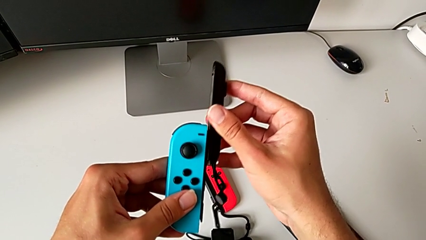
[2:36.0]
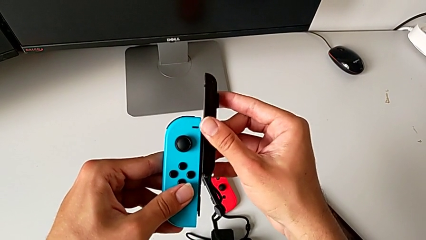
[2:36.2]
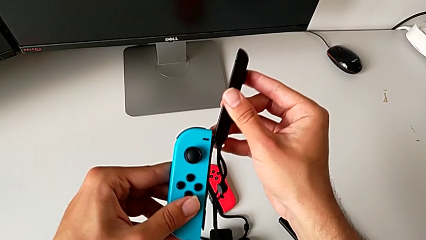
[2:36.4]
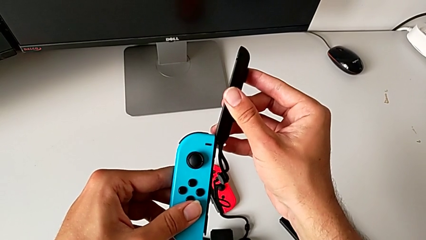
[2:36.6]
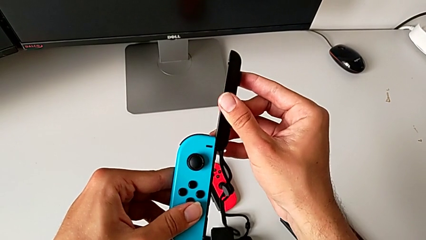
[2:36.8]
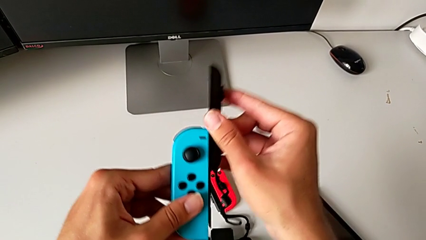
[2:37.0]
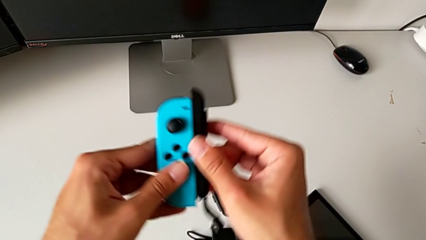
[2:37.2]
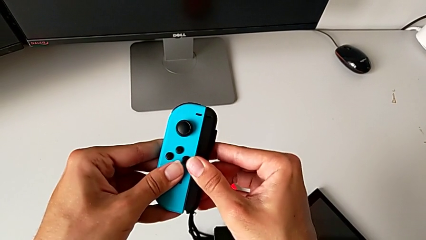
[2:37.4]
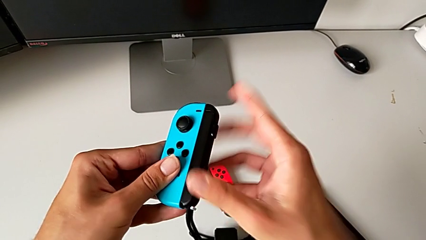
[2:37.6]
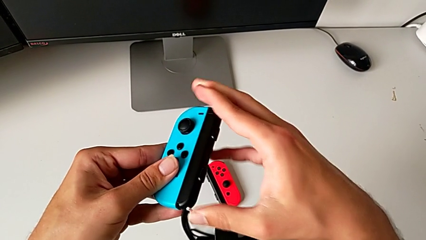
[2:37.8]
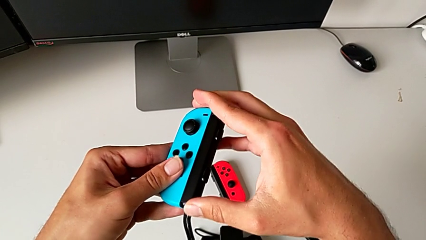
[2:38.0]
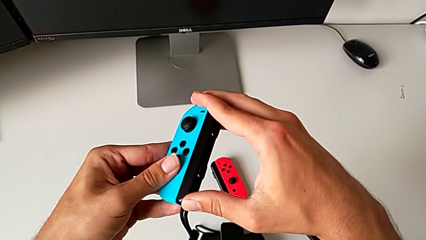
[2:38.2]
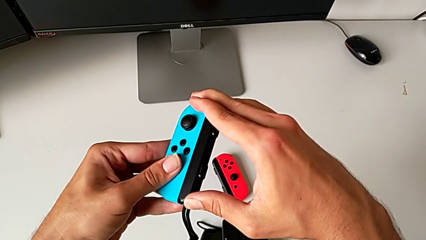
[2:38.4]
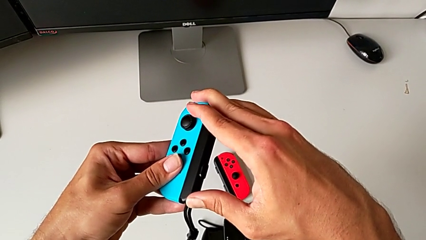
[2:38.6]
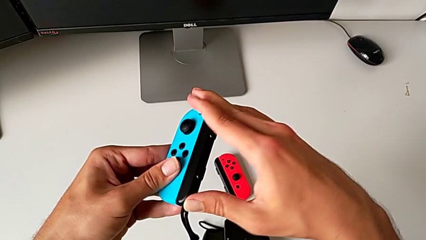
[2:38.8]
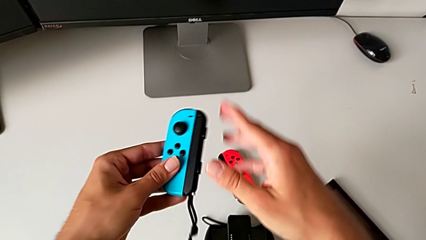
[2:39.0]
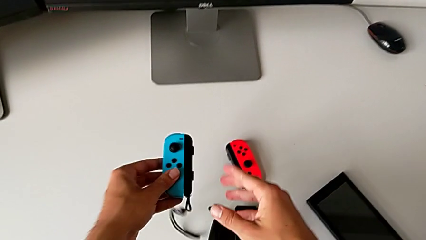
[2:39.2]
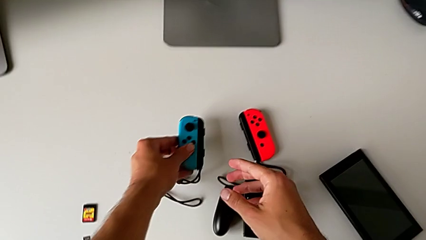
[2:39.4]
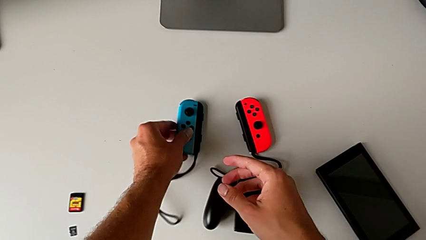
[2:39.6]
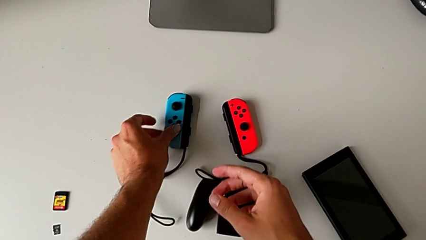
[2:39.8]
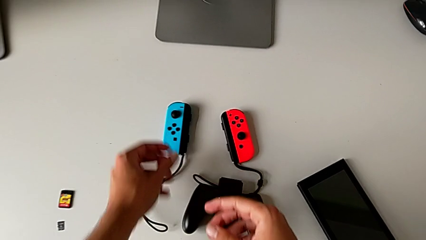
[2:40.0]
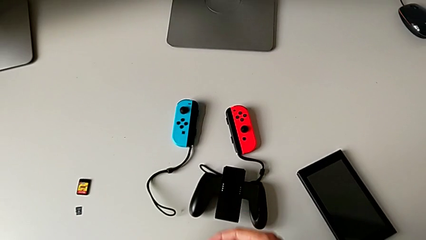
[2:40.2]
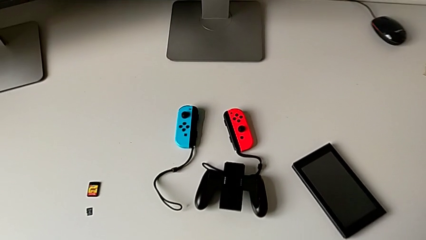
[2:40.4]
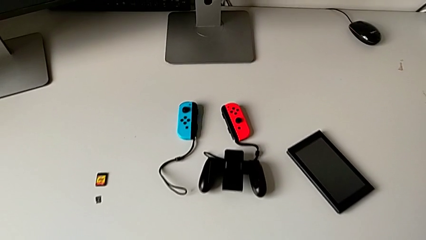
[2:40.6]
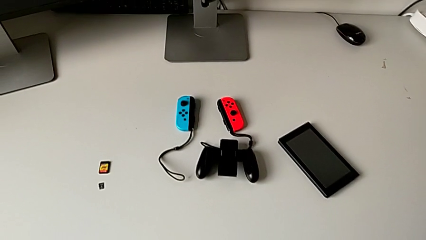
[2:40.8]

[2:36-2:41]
The camera wearer is attaching the red and blue Joy-Con controllers to the Joy-Con straps. They slide the blue Joy-Con strap without it being inserted into the Joy-Con controller, slide it, press the white Joy-Con strap lock and begin to place the blue Joy-Con controller, all with the right hand.

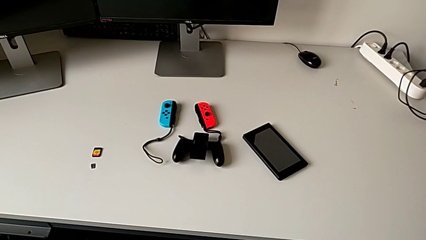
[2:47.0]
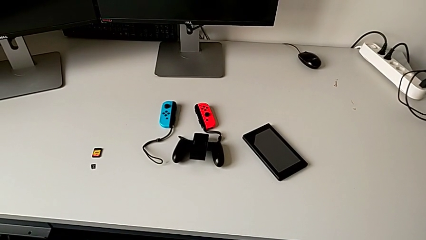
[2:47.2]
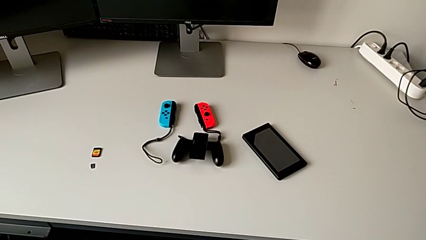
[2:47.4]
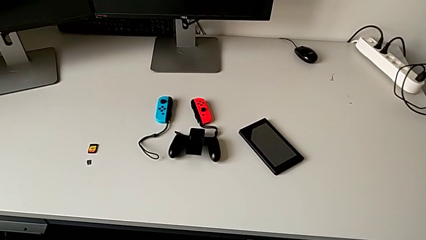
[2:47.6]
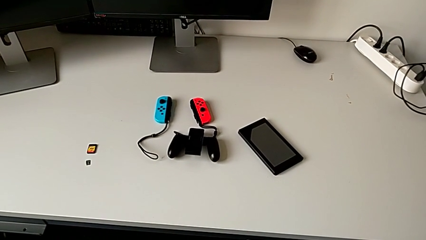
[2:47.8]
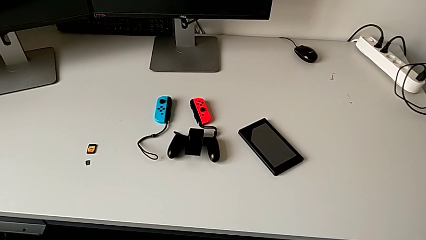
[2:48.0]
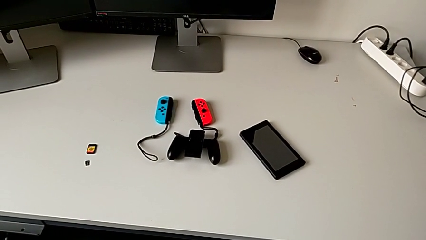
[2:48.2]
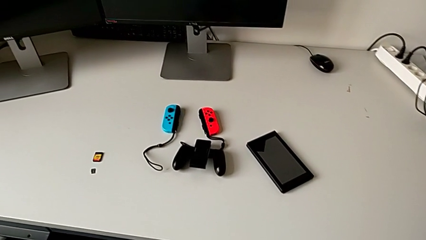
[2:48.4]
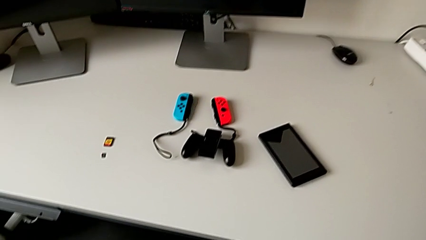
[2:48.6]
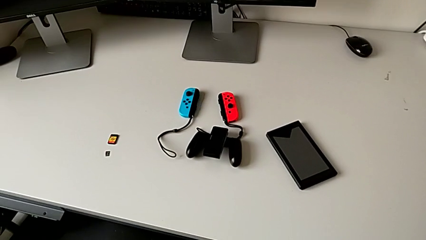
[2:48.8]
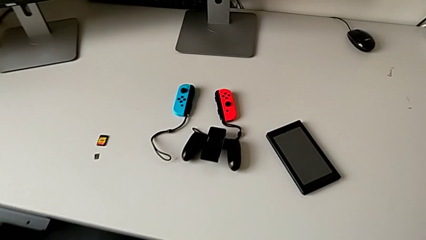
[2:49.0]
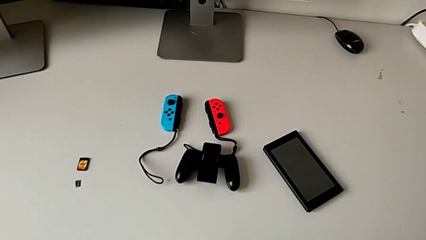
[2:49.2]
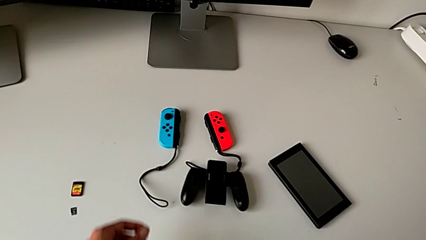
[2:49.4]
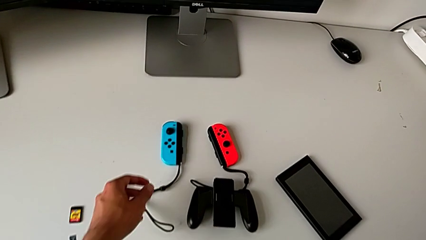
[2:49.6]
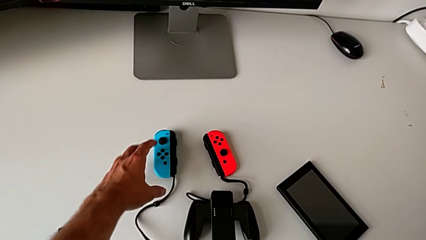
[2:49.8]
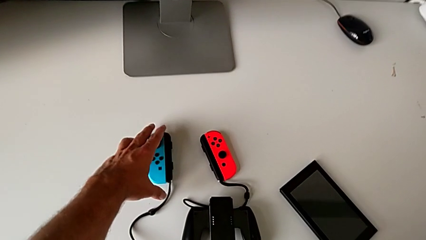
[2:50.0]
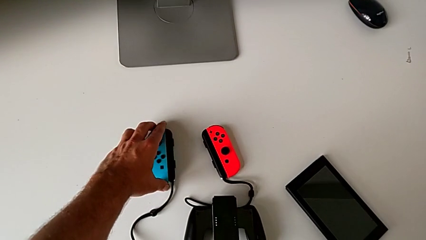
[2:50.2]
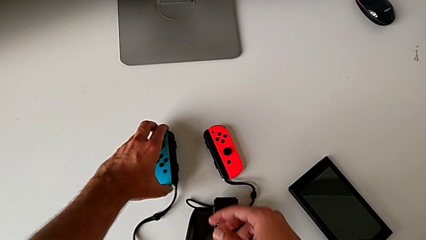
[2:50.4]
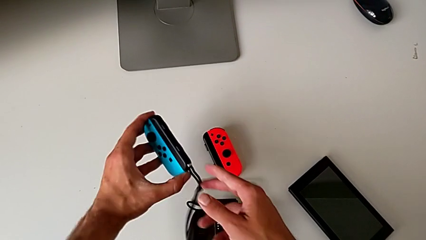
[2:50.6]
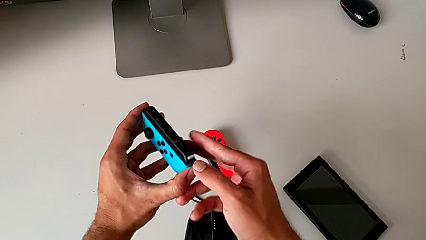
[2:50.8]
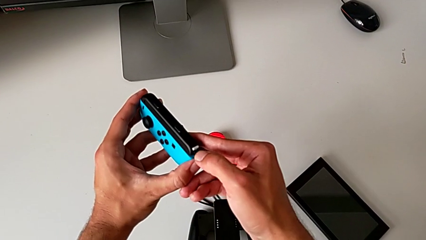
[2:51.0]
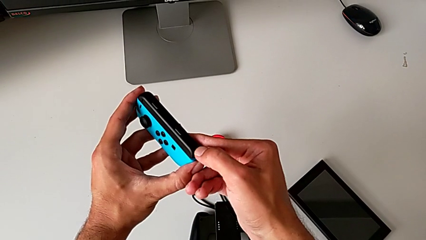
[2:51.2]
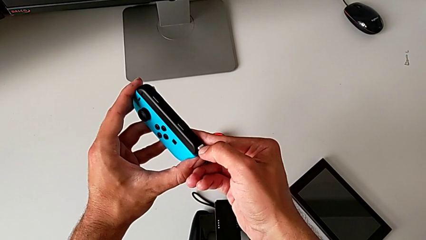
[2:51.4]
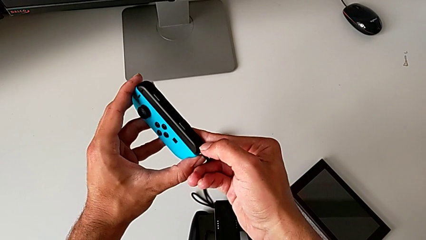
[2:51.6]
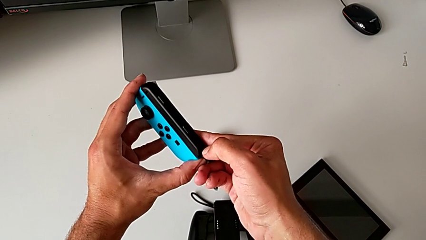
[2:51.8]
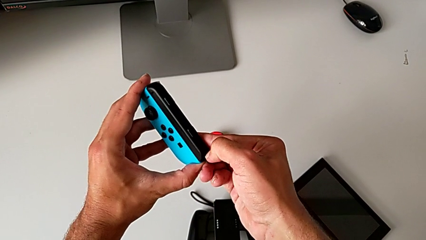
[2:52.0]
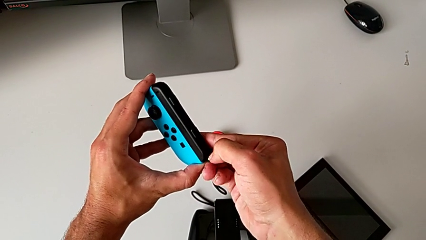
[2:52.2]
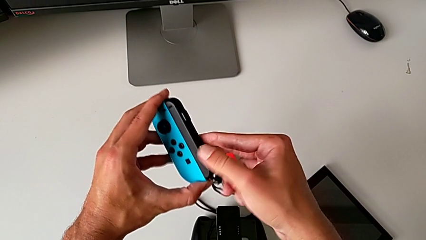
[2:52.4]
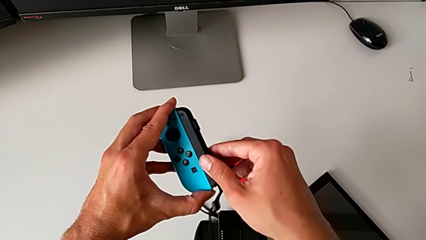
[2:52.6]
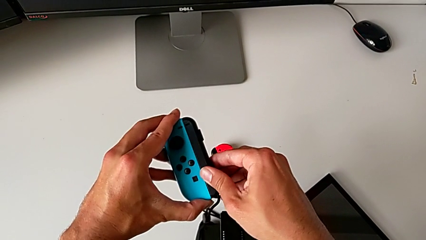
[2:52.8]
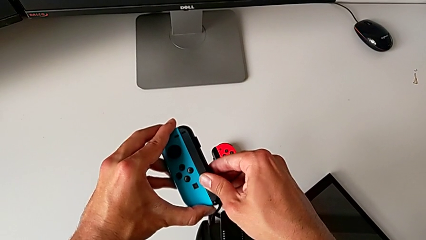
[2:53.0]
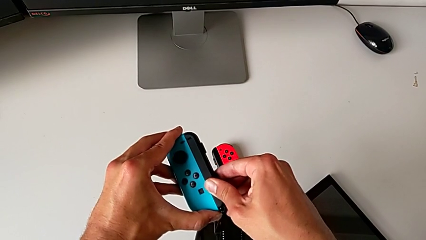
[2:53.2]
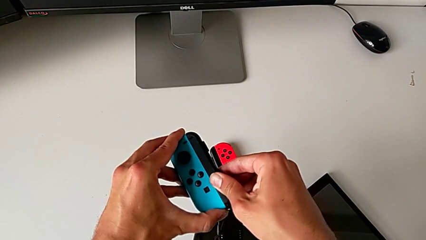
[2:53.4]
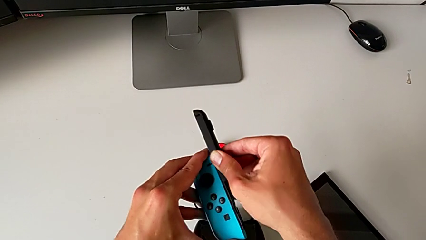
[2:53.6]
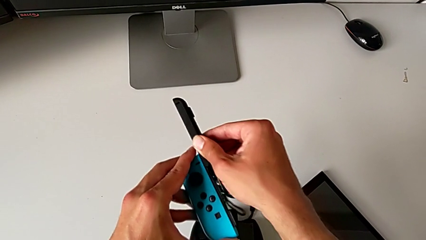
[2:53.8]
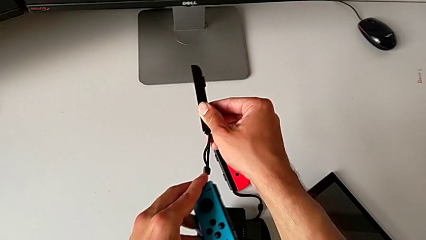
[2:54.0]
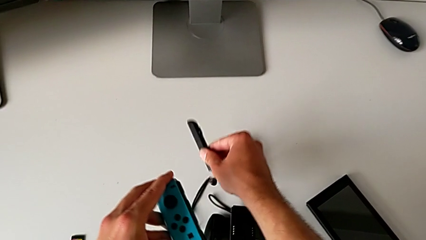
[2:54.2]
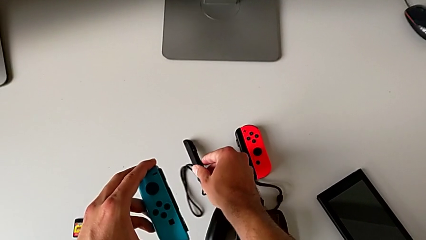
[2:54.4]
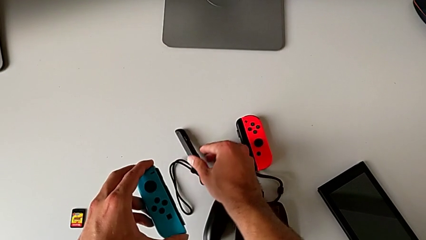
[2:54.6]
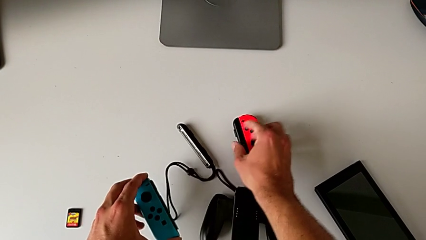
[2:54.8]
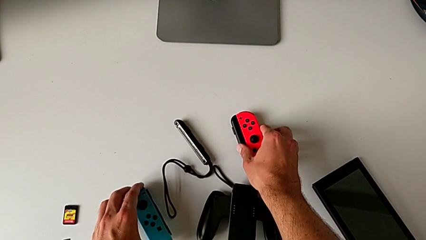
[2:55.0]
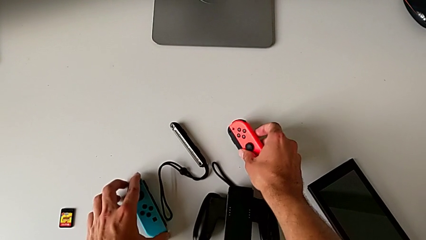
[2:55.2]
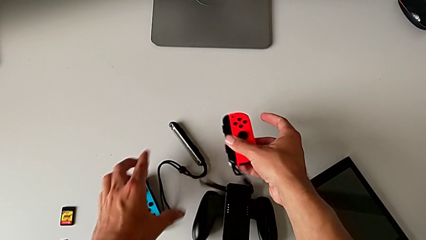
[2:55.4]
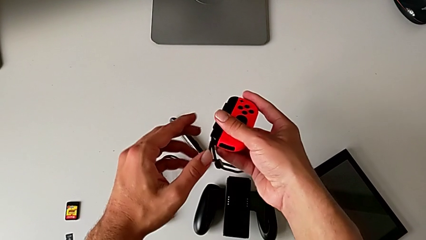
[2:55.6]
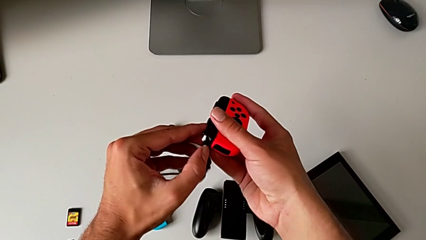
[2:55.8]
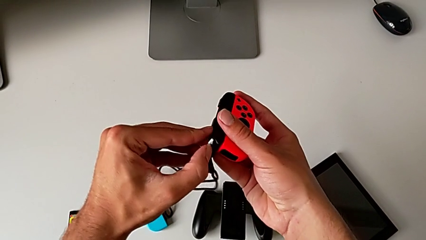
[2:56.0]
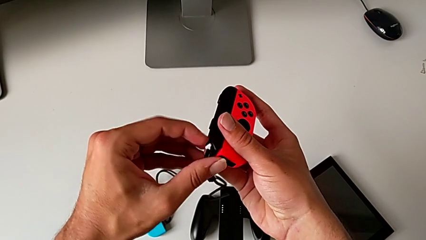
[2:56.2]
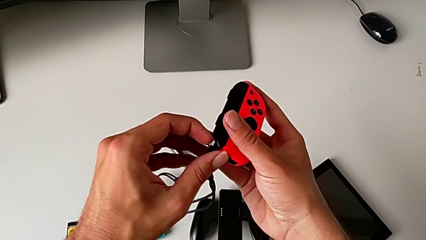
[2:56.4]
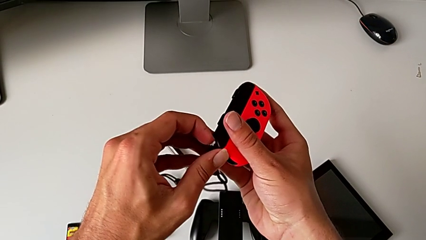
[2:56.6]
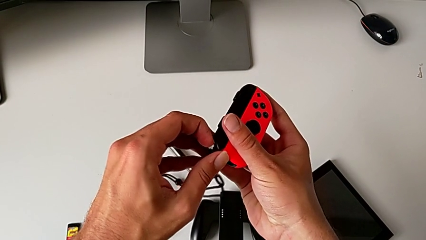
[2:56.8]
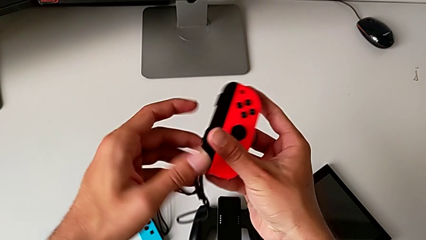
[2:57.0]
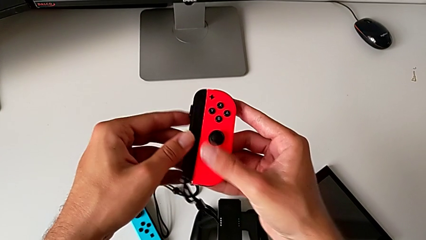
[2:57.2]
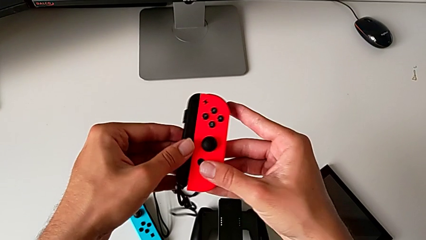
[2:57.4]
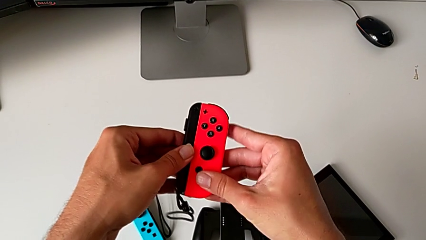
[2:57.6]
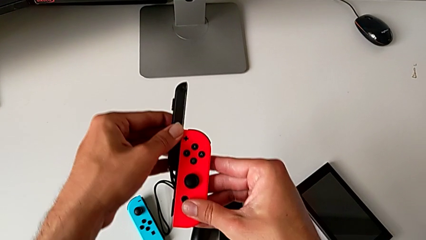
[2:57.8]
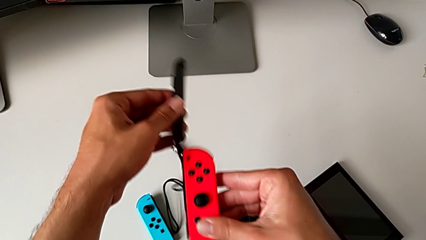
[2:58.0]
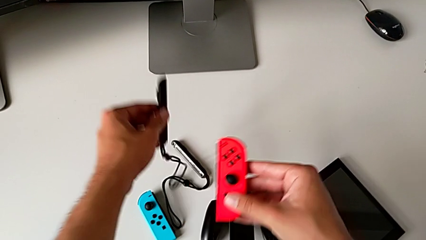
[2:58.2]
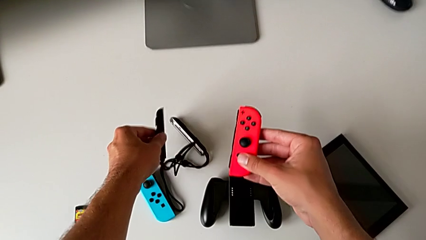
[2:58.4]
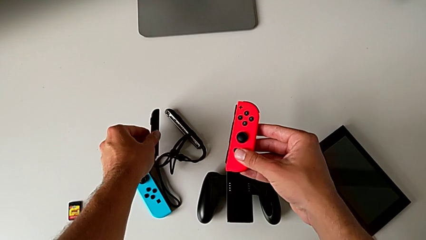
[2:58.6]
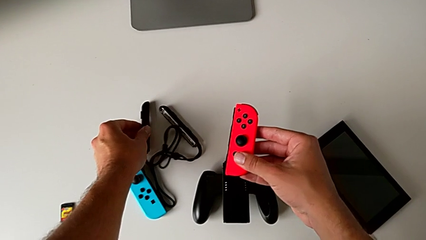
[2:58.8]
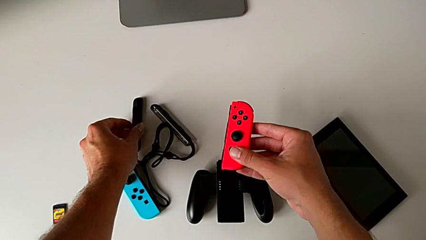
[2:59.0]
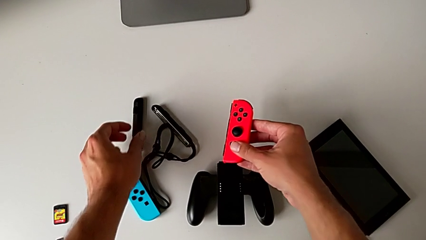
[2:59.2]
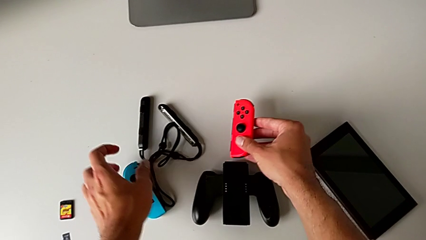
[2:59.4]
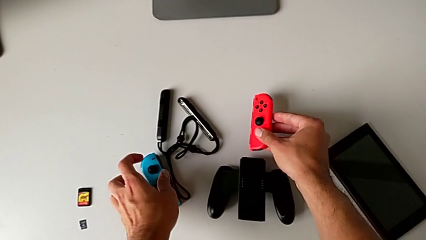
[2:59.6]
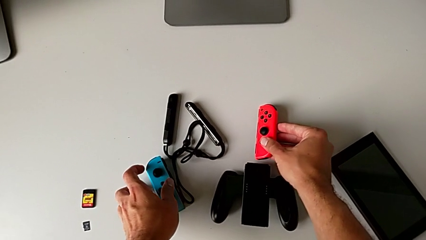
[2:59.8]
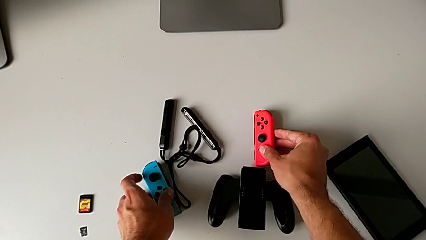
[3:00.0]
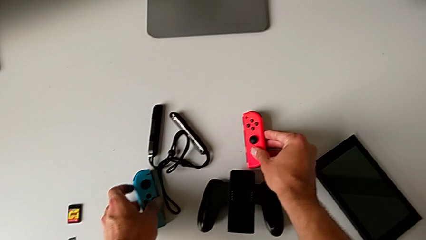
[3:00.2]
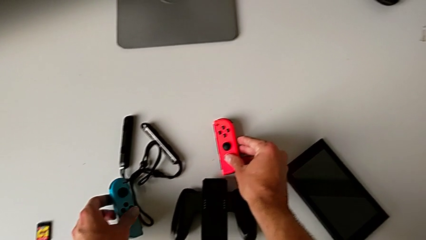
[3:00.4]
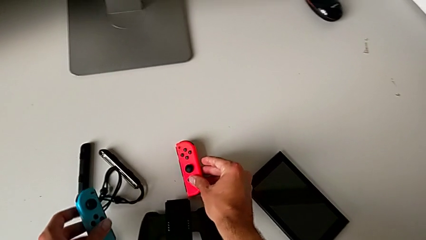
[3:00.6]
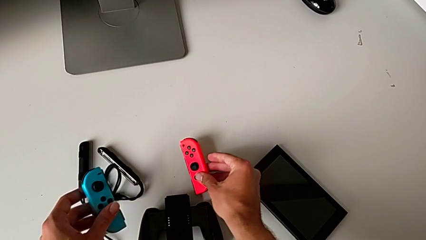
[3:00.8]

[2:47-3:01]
The camera wearer detaches the red and blue Joy-Con controllers from the Joy-Con straps. They grab the blue Joy-Con controller, lift the blue Joy-Con strap, unlock the Joy-Con strap lock and press it. They push the blue Joy-Con strap, slide it, place the Joy-Con strap, grab the red Joy-Con controller and lift it, all with the right hand. They press the Joy-Con strap lock, push the Joy-Con strap, slide the red Joy-Con strap and place the Joy-Con strap.
